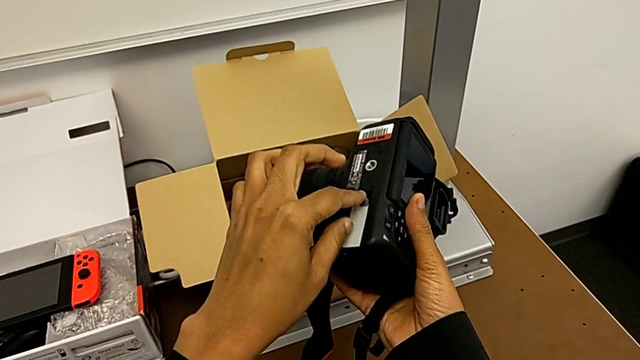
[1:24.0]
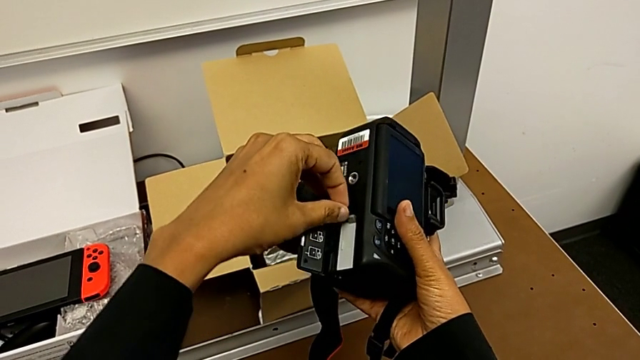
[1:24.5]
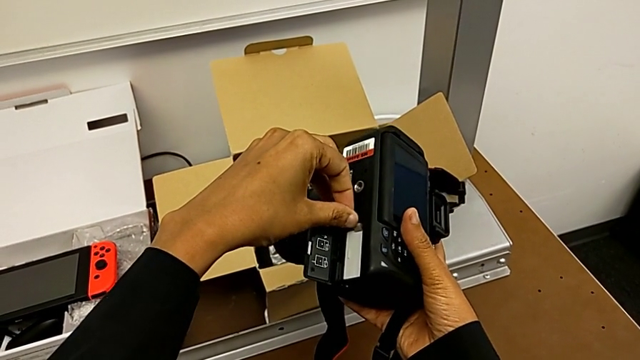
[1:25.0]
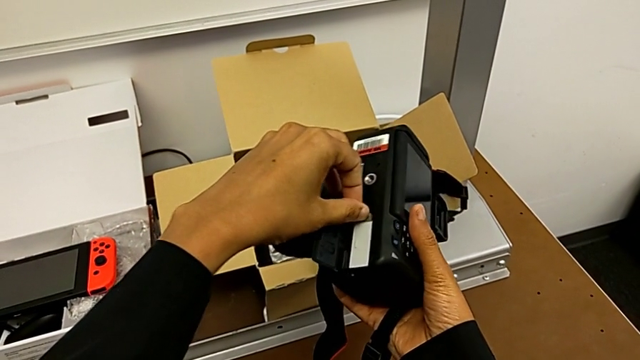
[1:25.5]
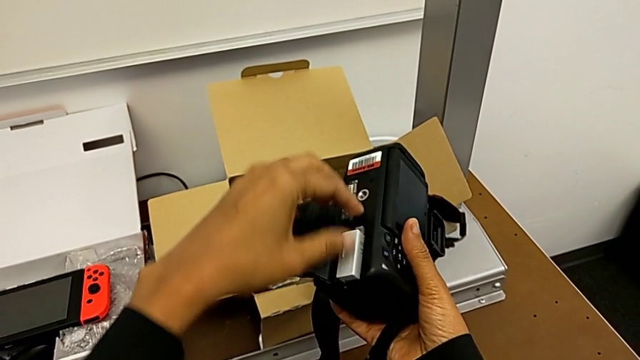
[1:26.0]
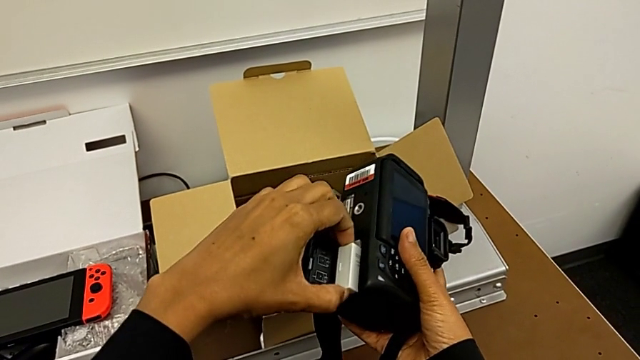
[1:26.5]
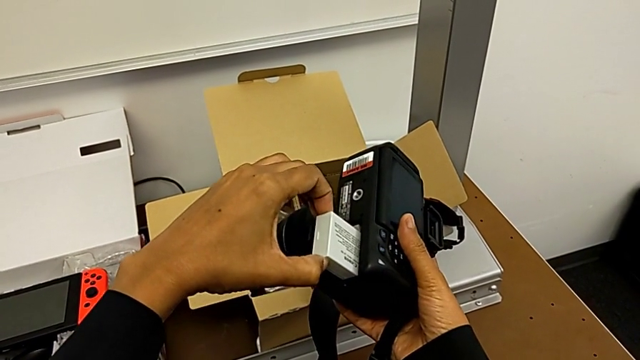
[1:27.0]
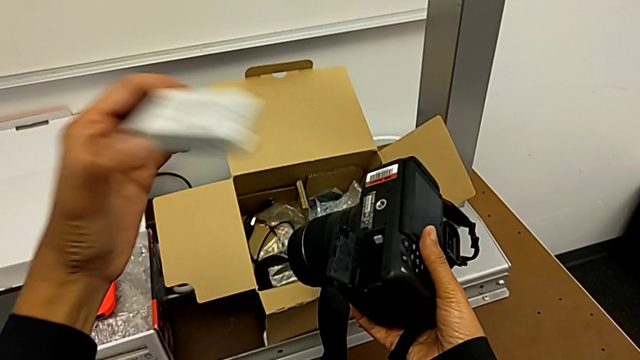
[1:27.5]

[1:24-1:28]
The camera wearer is removing the battery. They push the battery lock and withdraw the battery.

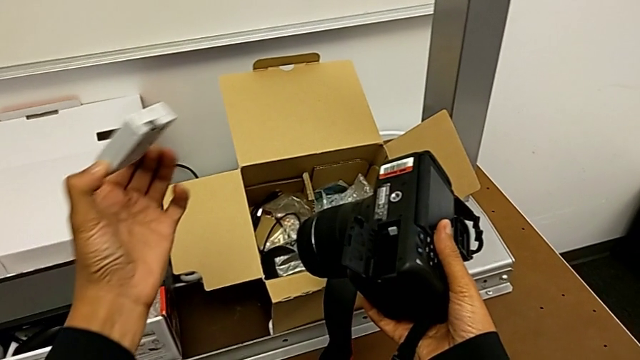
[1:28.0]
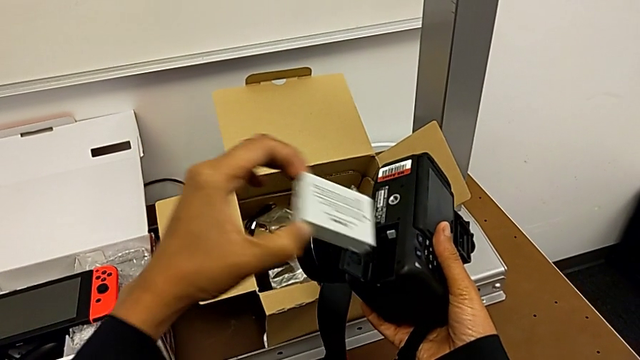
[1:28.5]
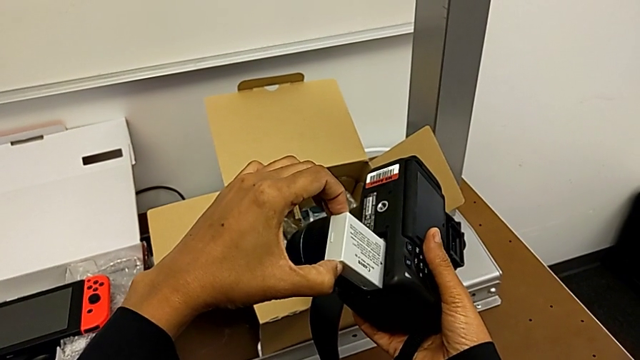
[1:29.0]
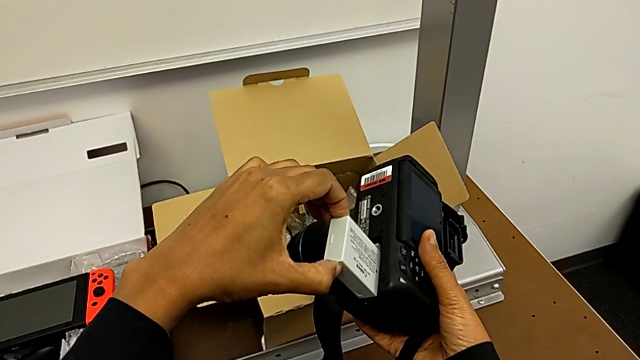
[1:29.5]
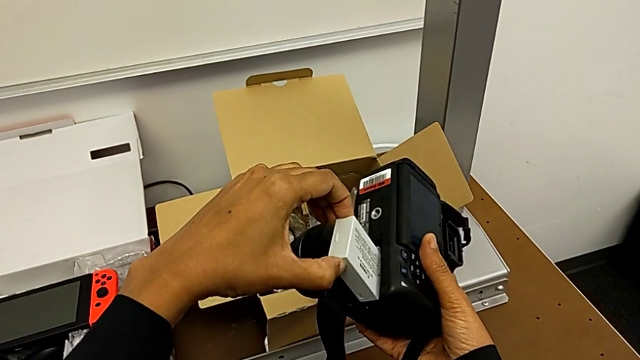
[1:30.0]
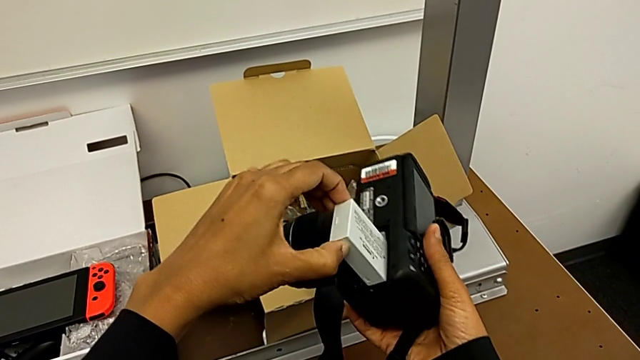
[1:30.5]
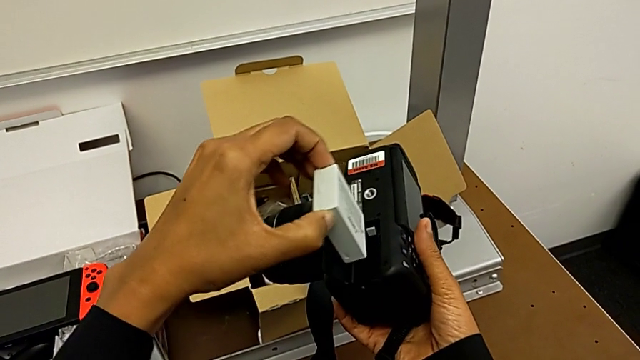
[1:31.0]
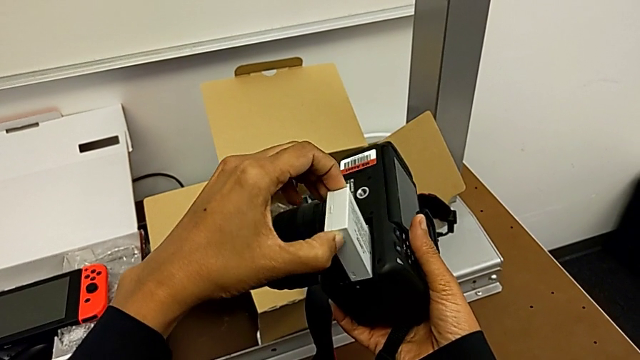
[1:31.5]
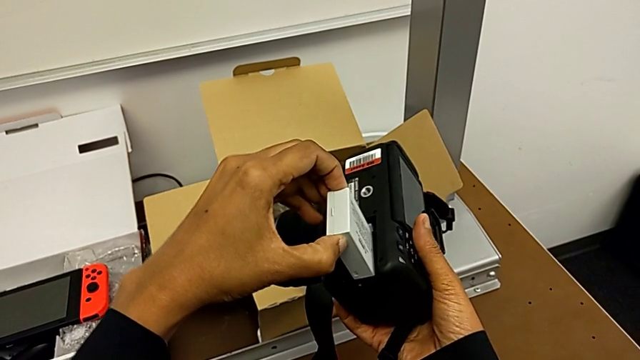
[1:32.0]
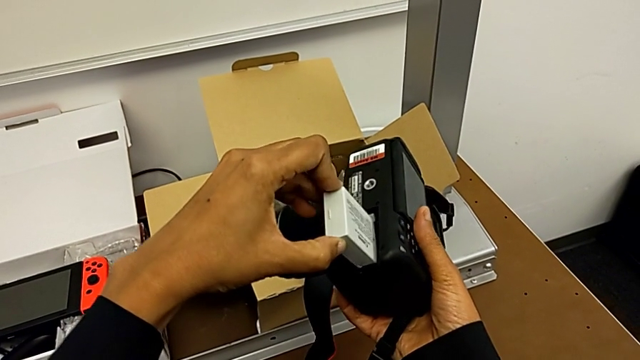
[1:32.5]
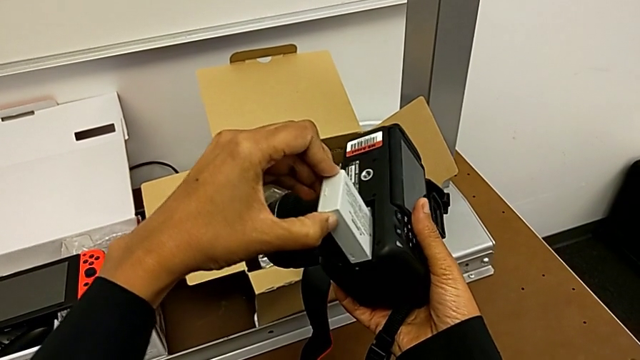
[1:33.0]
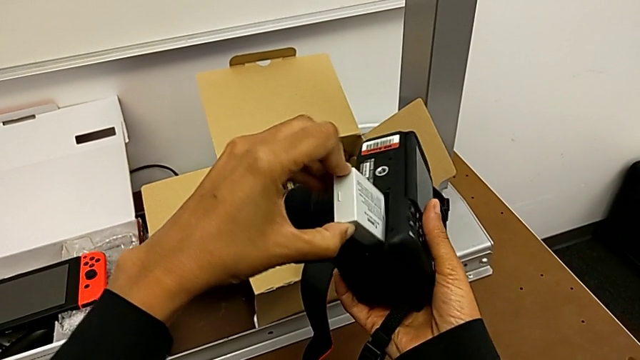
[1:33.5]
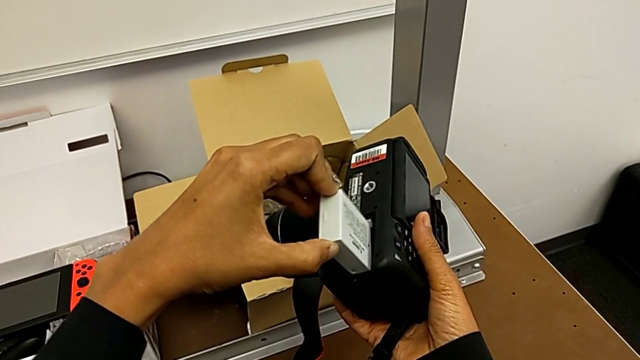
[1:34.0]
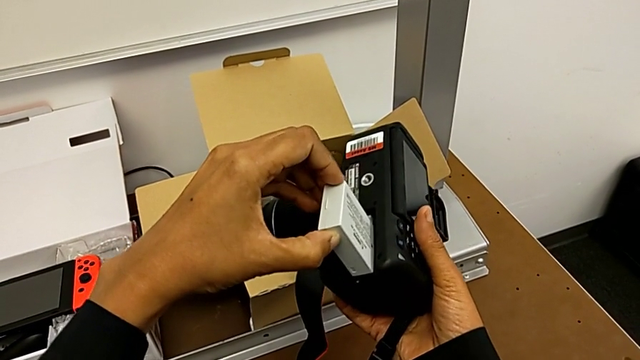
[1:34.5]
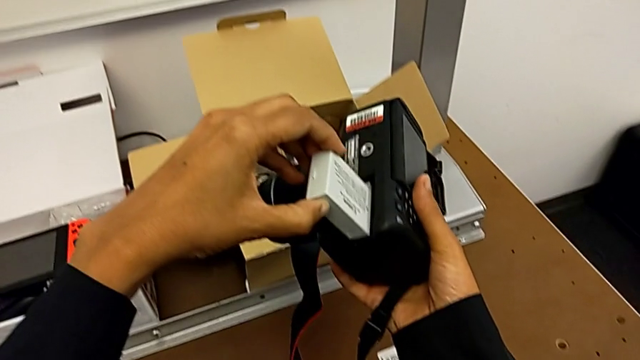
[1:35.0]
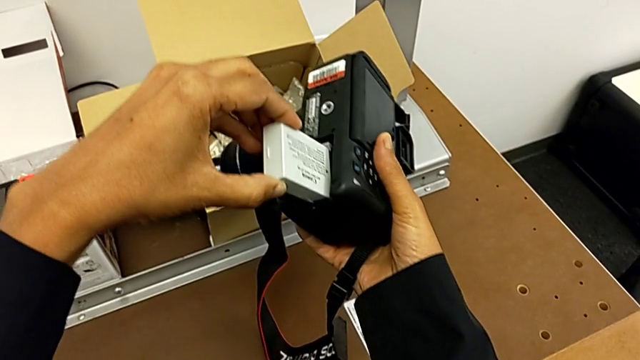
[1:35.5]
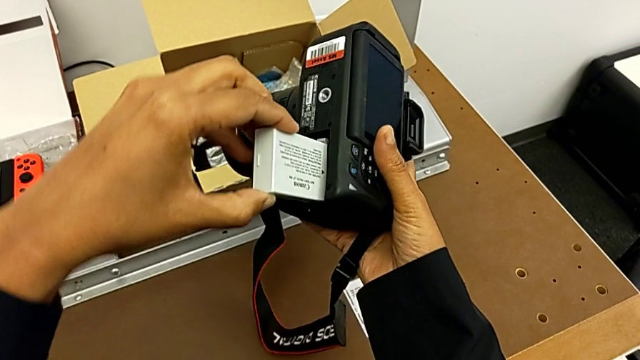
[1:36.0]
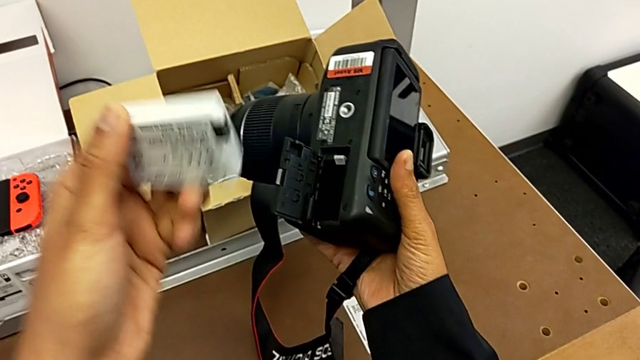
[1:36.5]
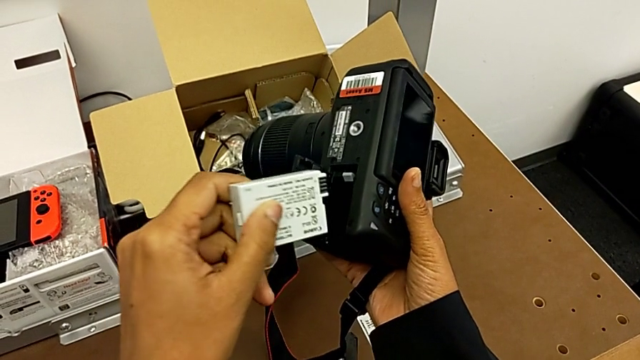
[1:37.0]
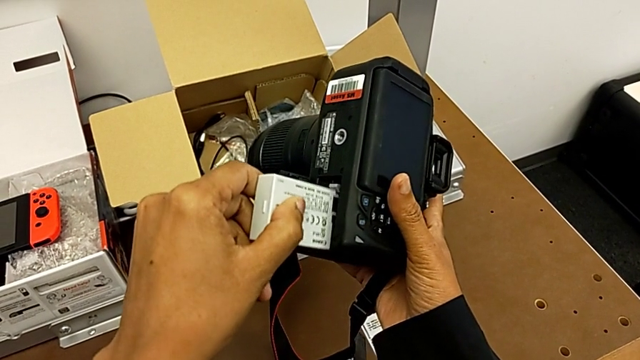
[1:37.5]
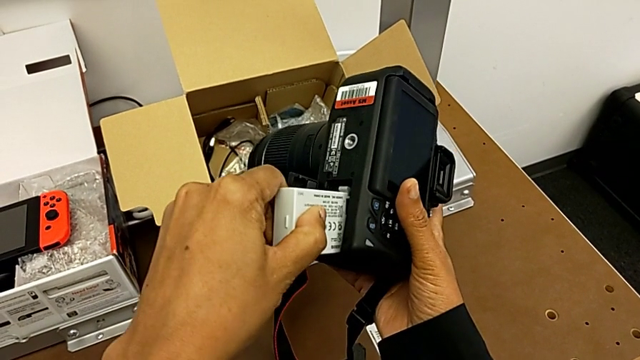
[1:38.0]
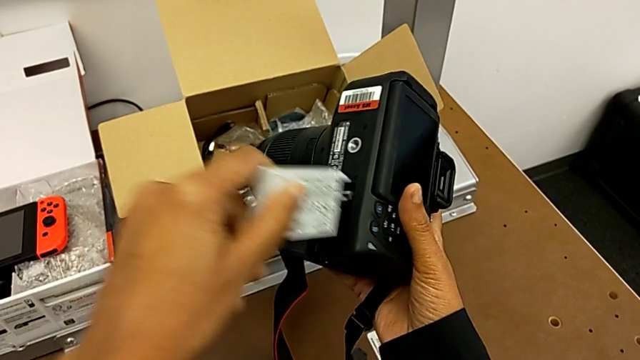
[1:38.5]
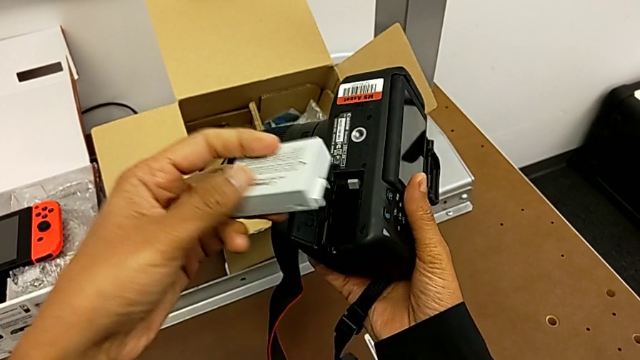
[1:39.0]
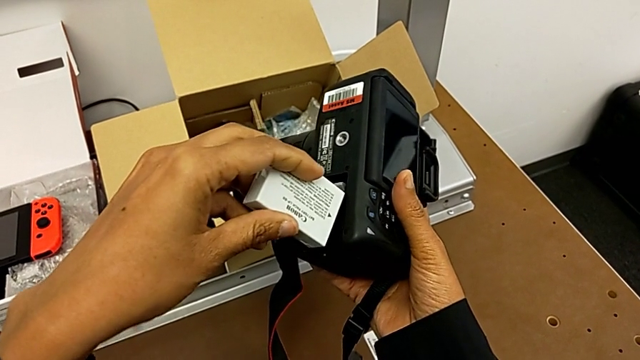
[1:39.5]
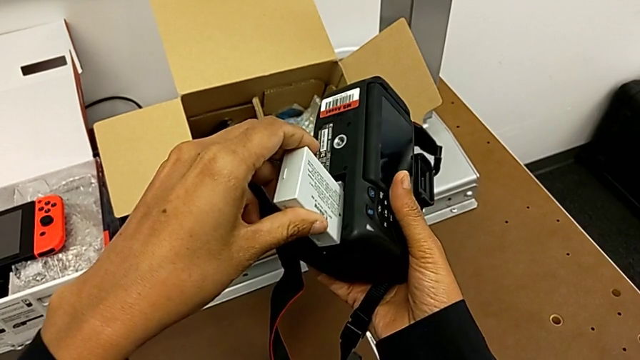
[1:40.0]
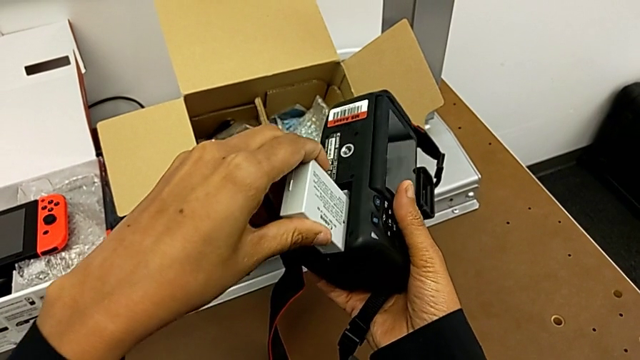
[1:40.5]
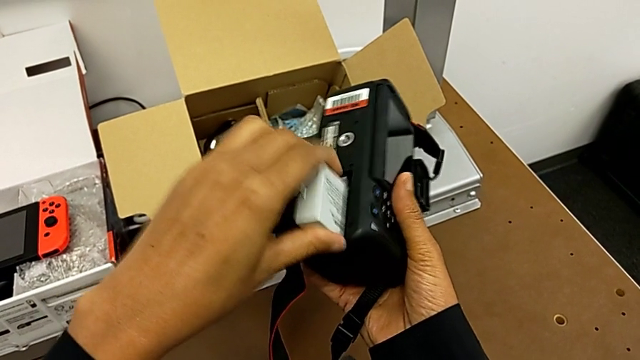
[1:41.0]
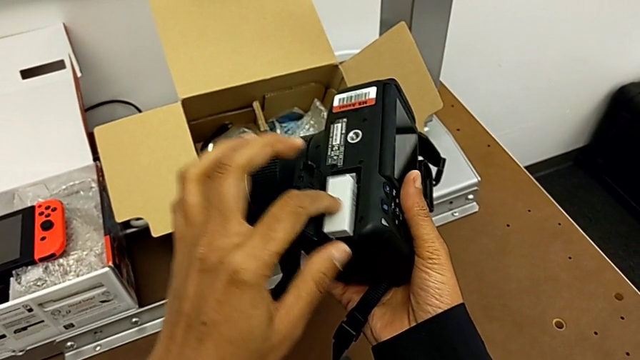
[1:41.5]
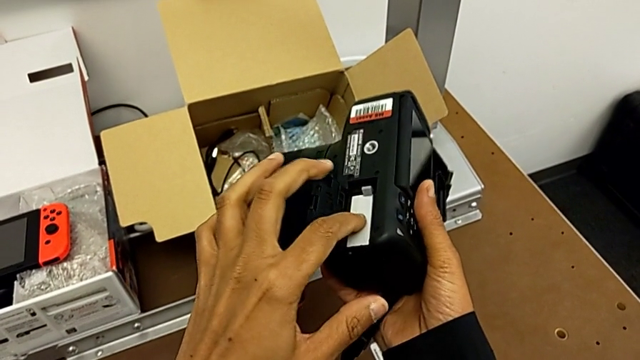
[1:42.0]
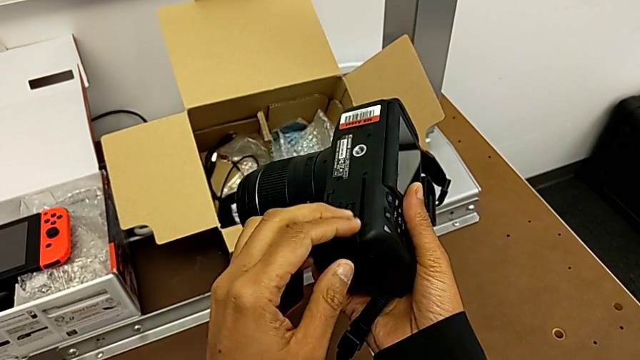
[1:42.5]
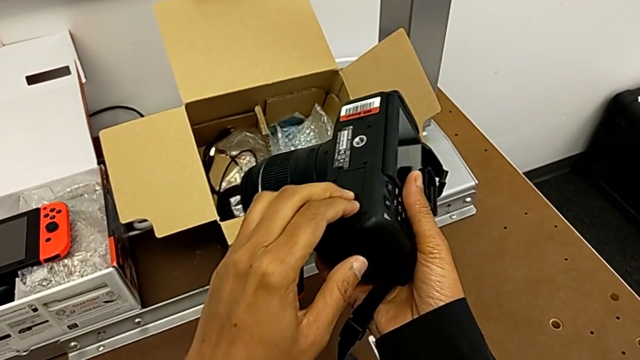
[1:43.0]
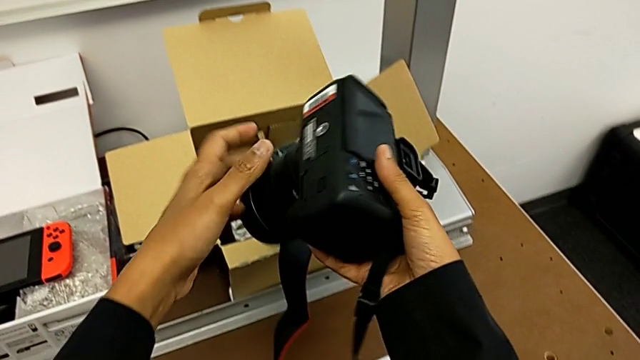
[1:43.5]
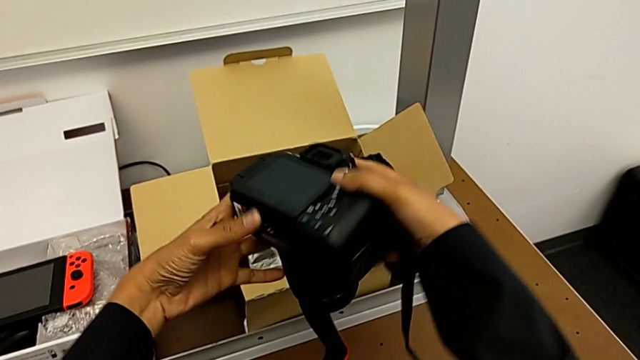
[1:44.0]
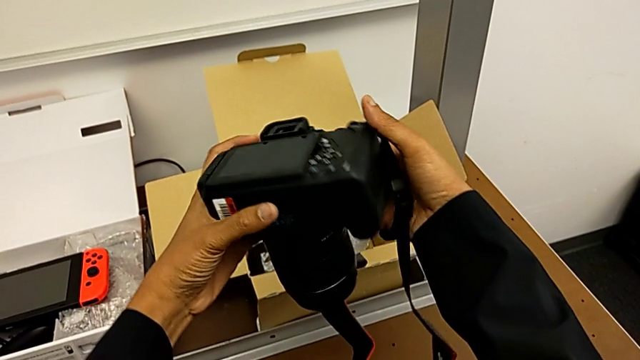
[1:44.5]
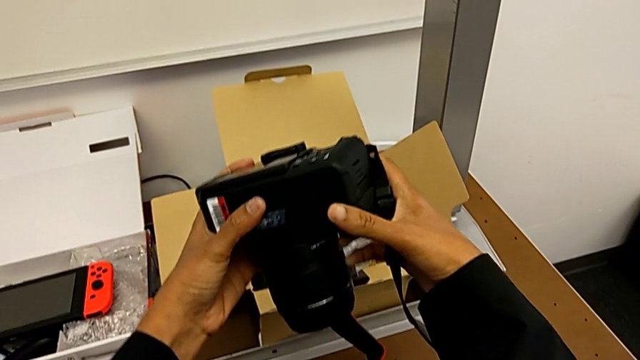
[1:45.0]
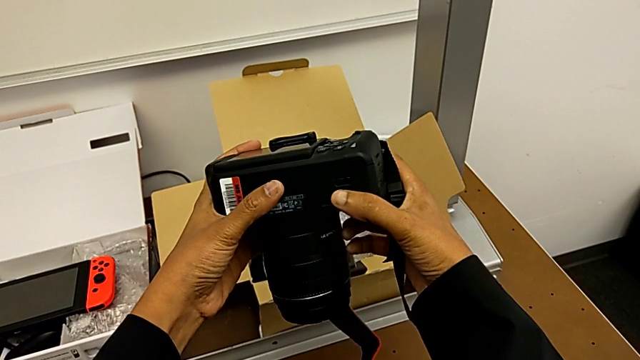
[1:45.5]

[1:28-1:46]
The camera wearer inserts a battery into the DSLR. They insert the battery and wrongly push it, trying to insert it crooked in the battery box. They wrongly withdraw the battery, flip it and push it, trying to insert it on the wrong side. They flip the battery, push it, close the battery door and rotate the DSLR.
